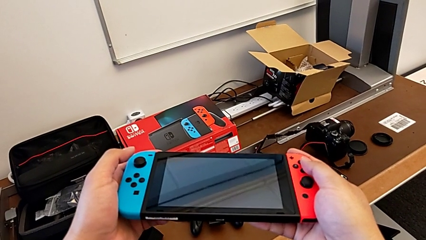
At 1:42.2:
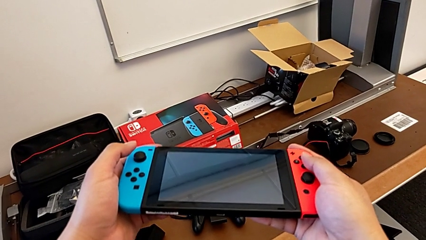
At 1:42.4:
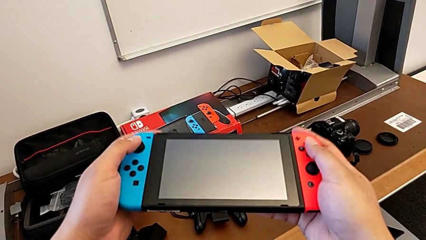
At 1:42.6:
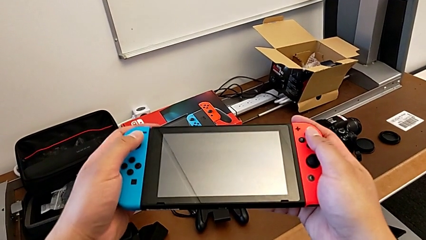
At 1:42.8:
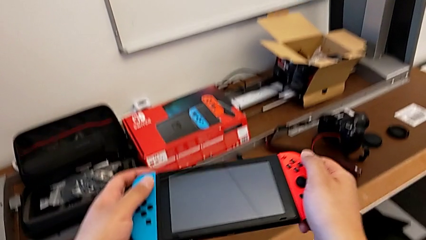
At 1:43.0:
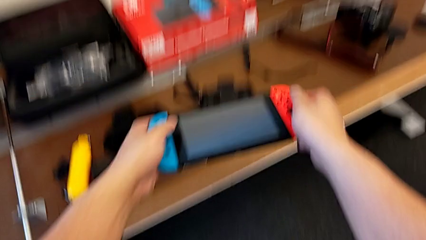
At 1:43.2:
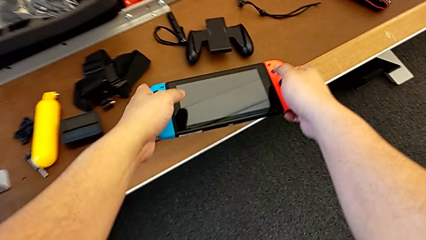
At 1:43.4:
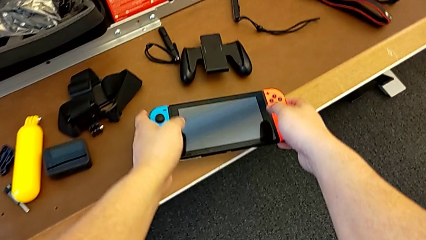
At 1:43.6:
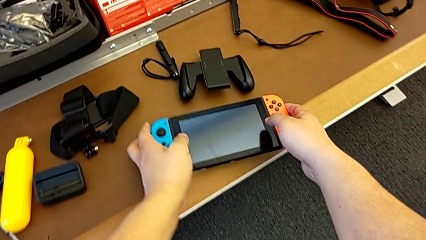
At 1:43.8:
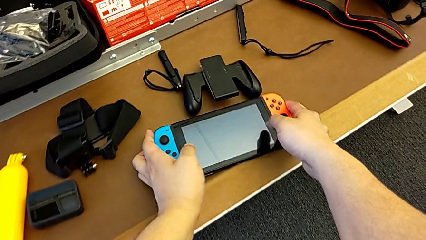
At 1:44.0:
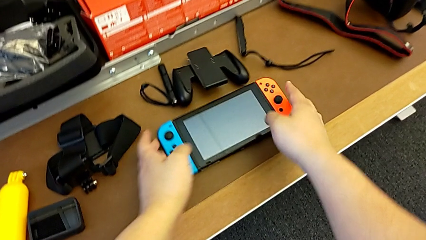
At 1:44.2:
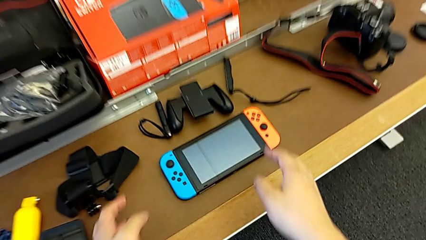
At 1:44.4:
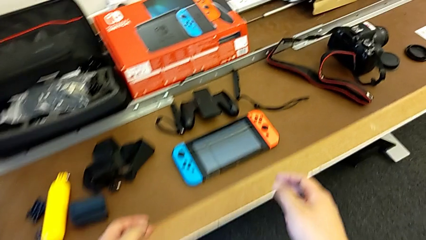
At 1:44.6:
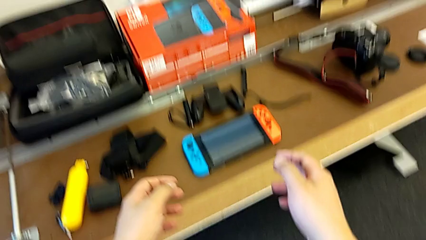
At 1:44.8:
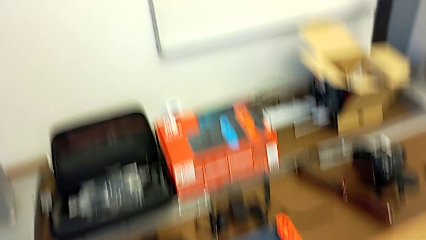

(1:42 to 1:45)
The camera wearer puts the Nintendo Switch on the table.
